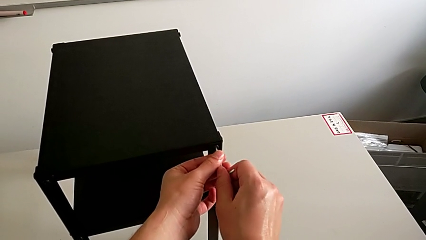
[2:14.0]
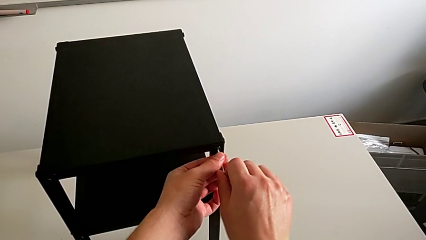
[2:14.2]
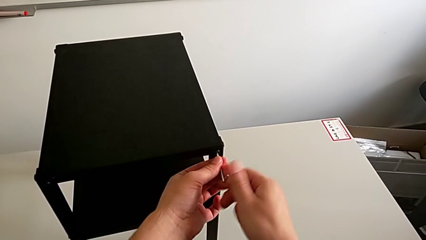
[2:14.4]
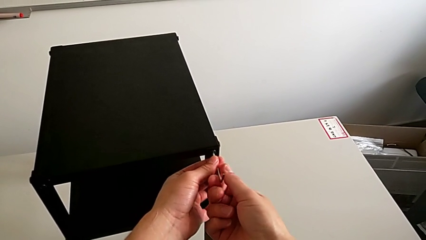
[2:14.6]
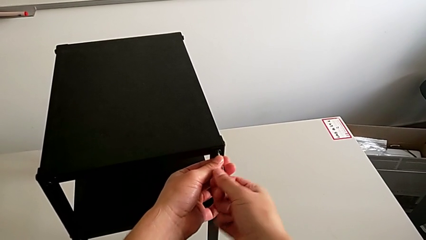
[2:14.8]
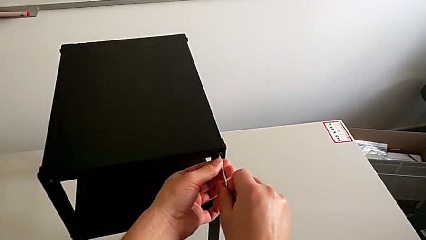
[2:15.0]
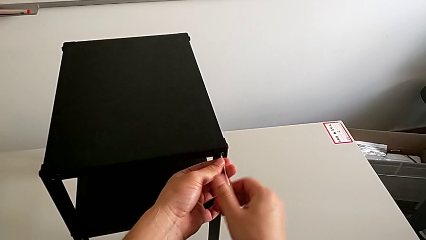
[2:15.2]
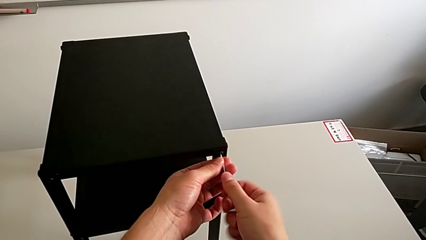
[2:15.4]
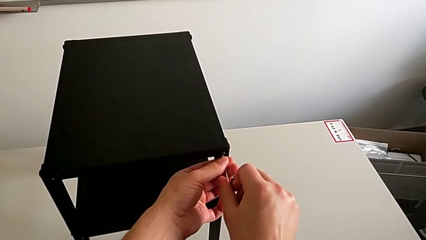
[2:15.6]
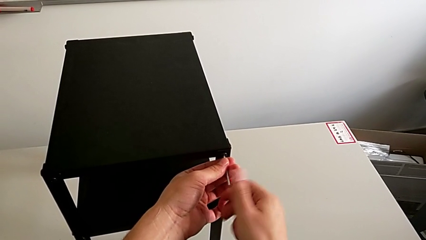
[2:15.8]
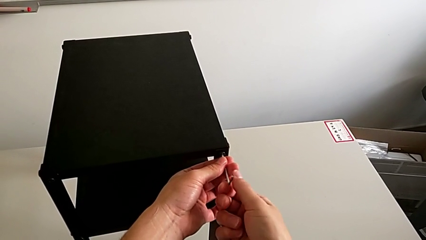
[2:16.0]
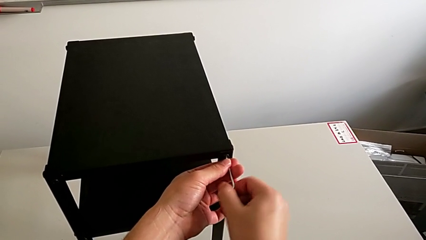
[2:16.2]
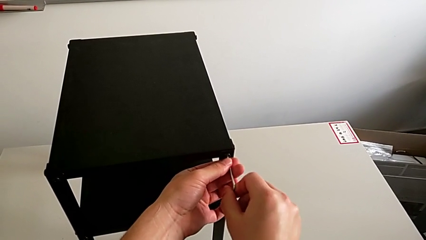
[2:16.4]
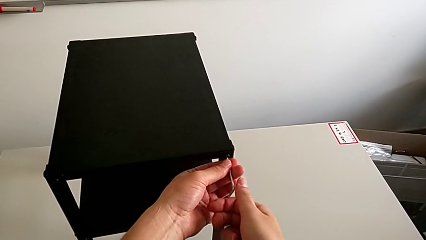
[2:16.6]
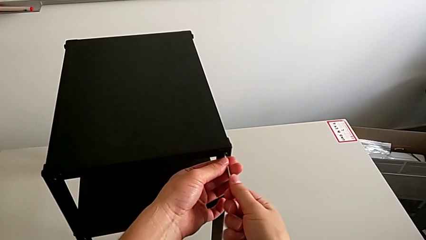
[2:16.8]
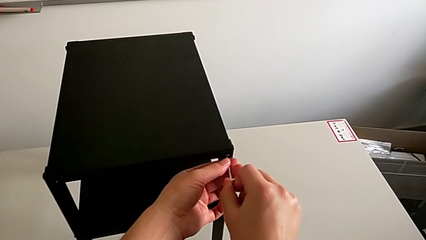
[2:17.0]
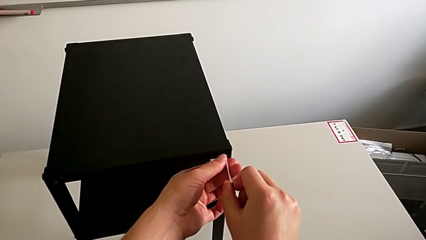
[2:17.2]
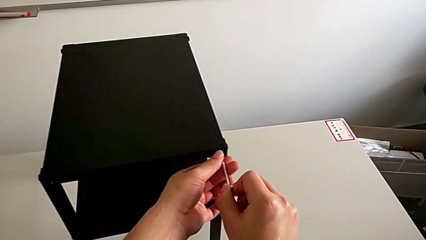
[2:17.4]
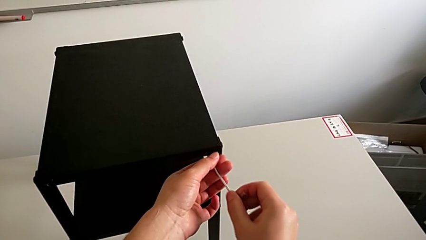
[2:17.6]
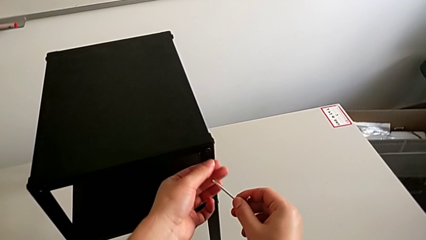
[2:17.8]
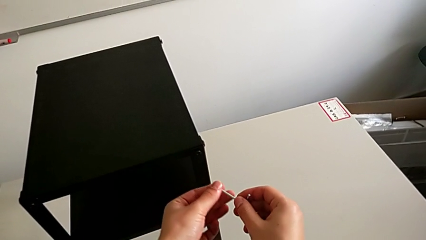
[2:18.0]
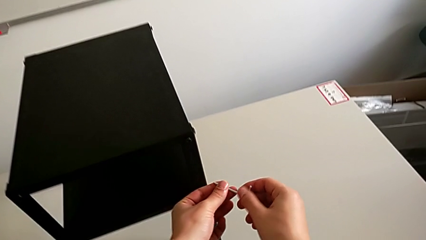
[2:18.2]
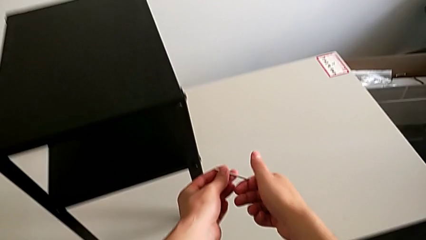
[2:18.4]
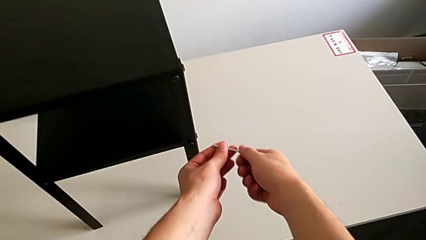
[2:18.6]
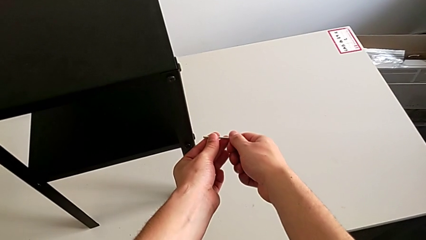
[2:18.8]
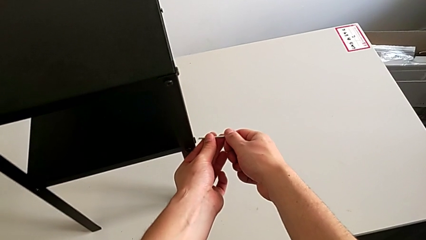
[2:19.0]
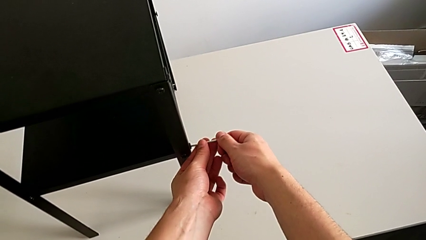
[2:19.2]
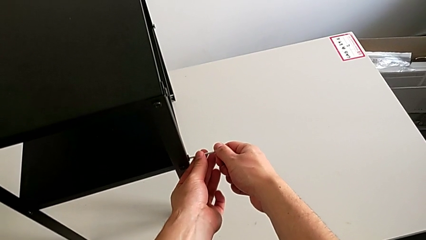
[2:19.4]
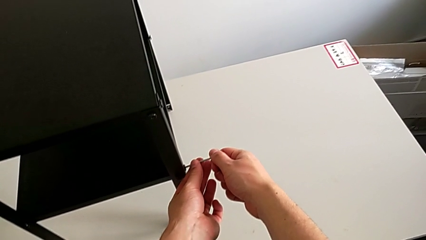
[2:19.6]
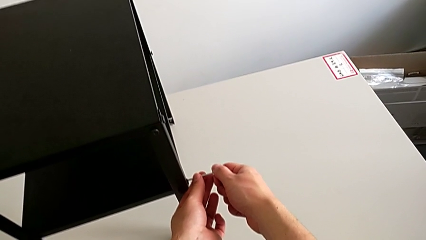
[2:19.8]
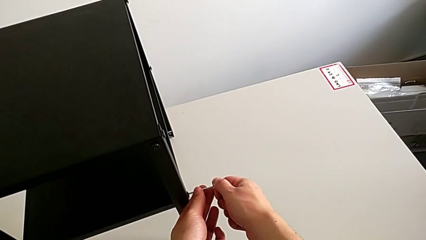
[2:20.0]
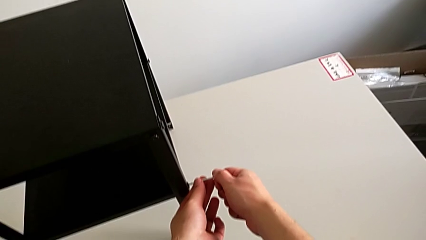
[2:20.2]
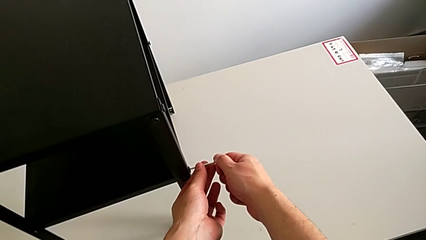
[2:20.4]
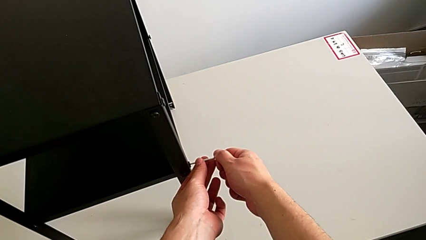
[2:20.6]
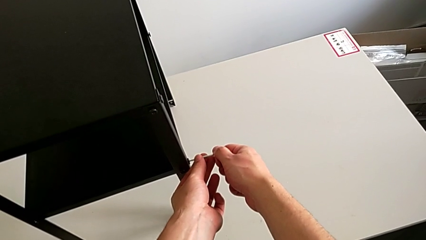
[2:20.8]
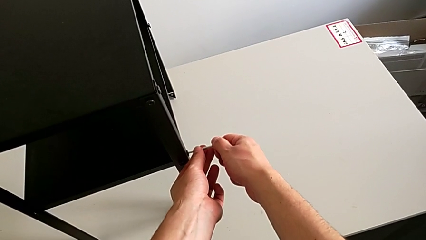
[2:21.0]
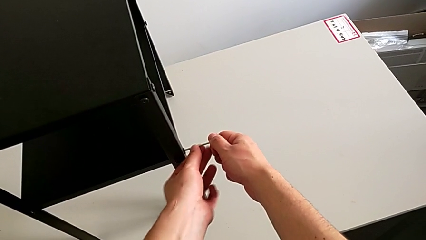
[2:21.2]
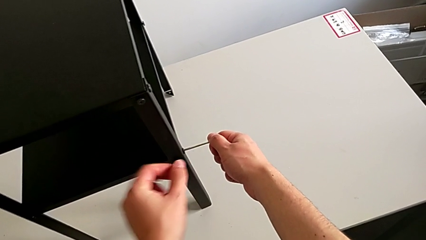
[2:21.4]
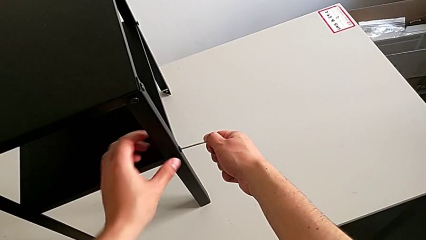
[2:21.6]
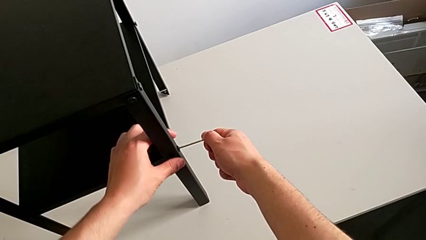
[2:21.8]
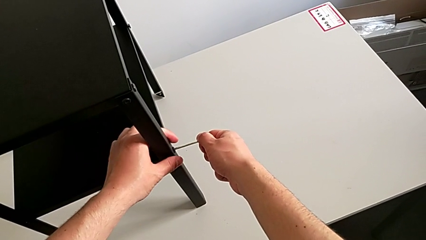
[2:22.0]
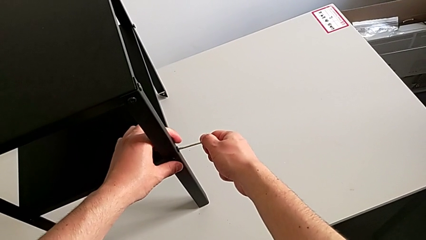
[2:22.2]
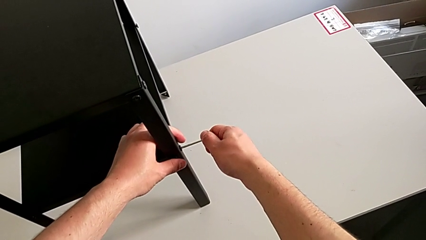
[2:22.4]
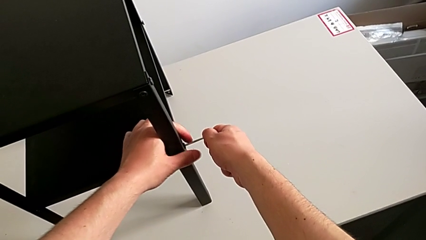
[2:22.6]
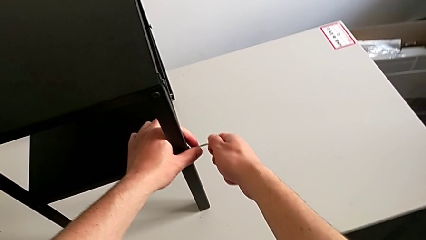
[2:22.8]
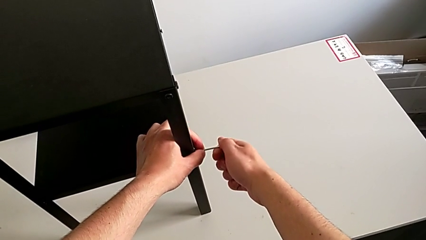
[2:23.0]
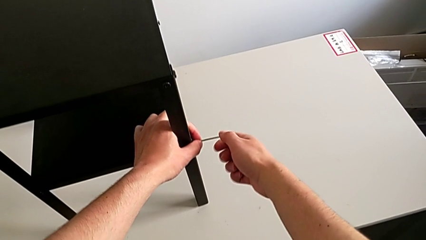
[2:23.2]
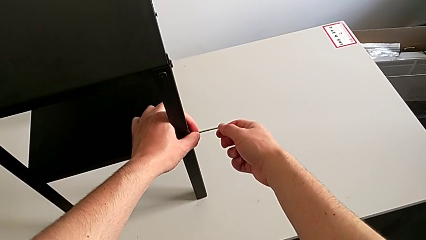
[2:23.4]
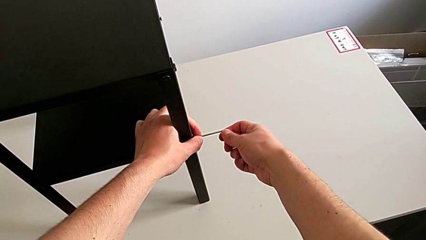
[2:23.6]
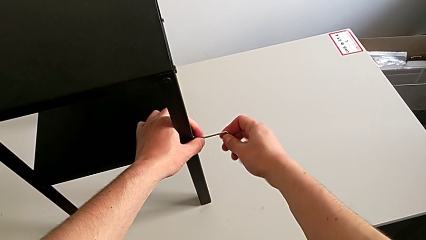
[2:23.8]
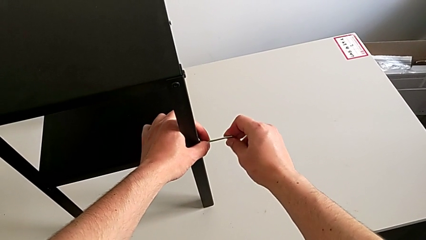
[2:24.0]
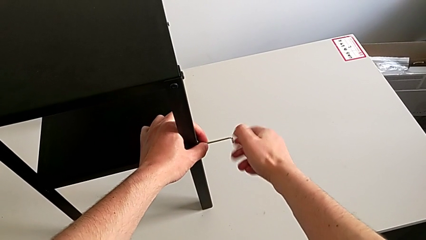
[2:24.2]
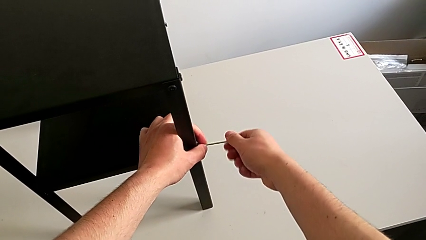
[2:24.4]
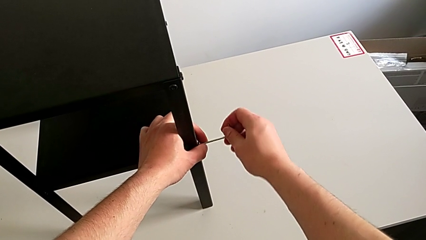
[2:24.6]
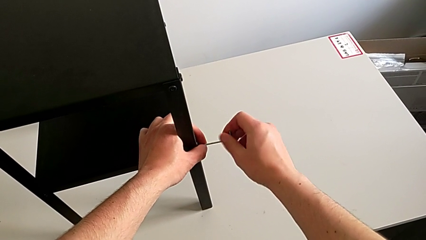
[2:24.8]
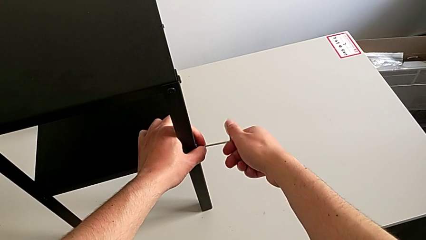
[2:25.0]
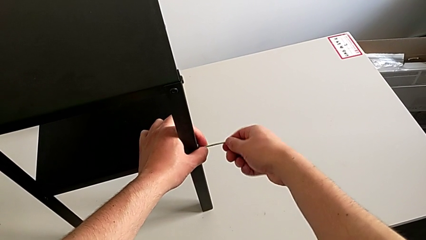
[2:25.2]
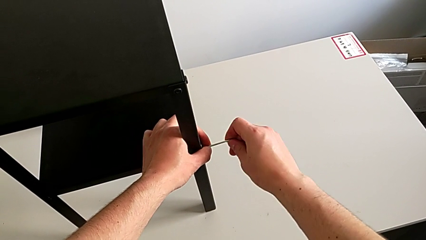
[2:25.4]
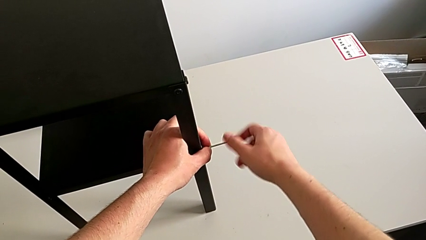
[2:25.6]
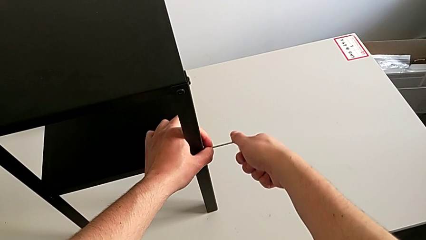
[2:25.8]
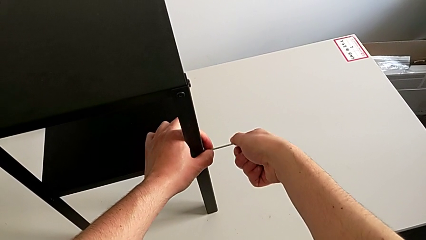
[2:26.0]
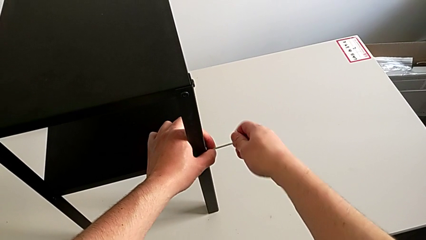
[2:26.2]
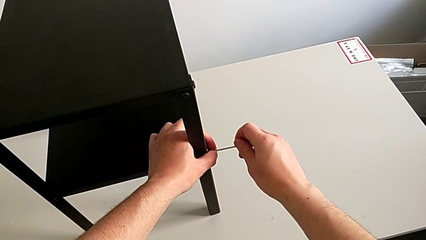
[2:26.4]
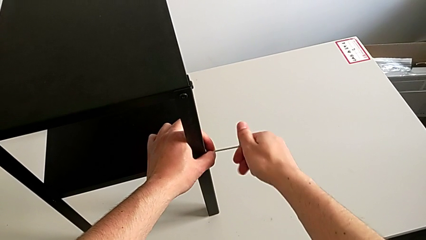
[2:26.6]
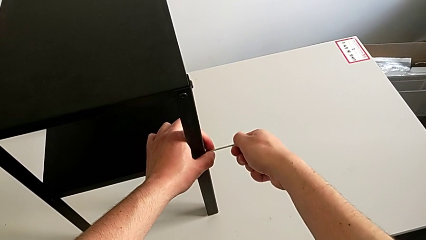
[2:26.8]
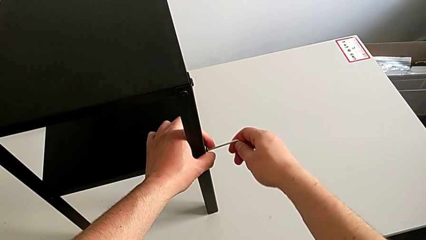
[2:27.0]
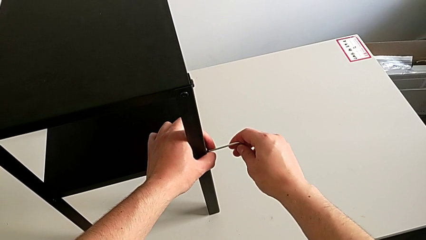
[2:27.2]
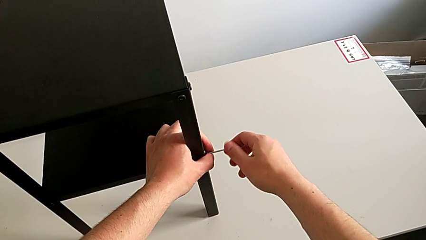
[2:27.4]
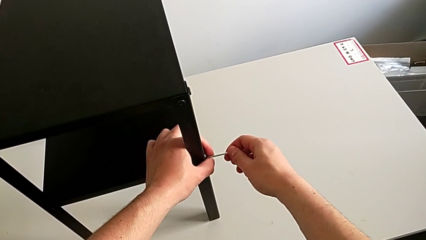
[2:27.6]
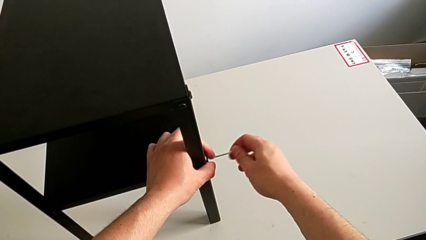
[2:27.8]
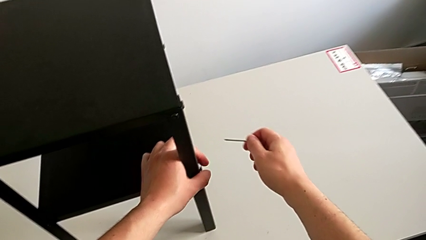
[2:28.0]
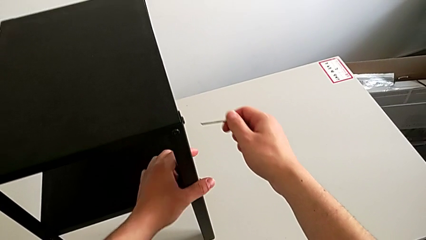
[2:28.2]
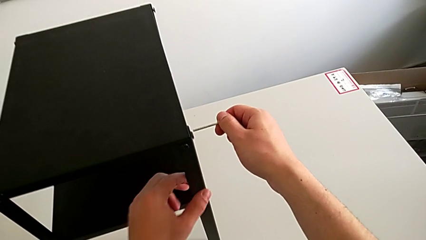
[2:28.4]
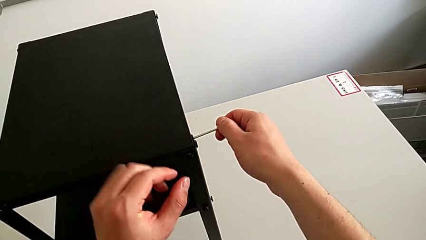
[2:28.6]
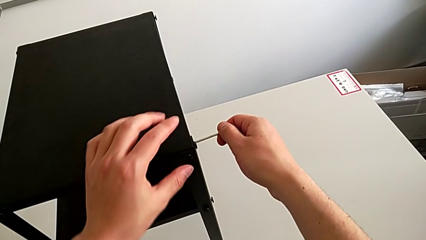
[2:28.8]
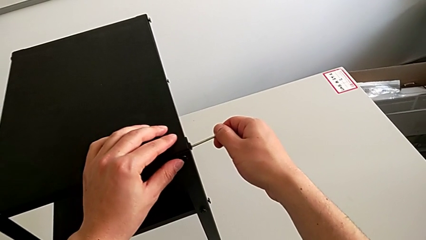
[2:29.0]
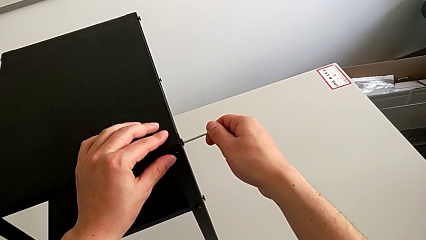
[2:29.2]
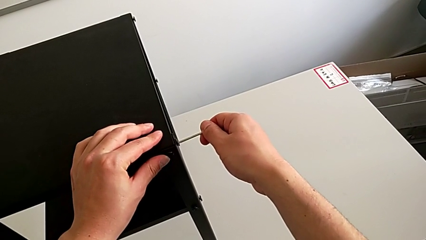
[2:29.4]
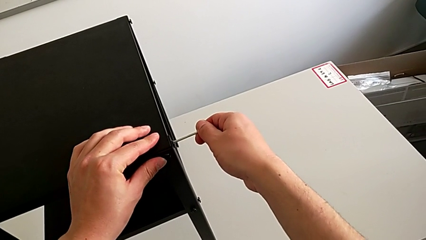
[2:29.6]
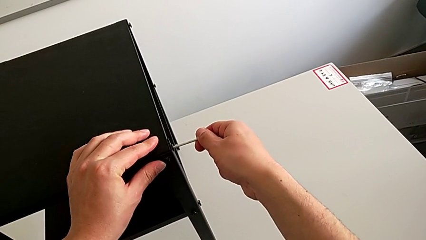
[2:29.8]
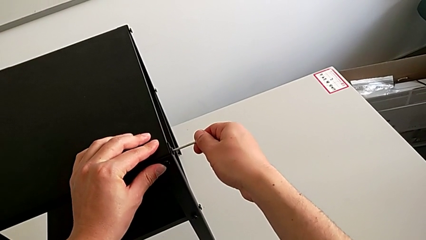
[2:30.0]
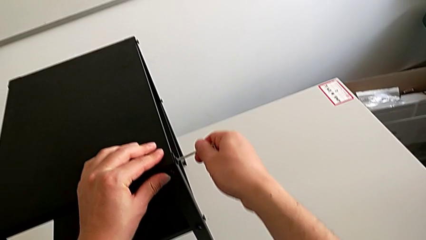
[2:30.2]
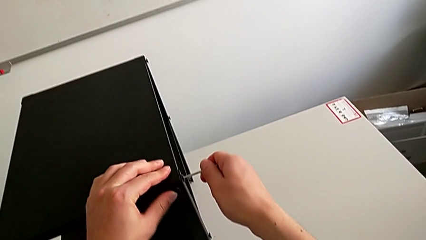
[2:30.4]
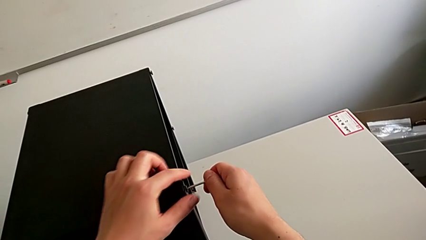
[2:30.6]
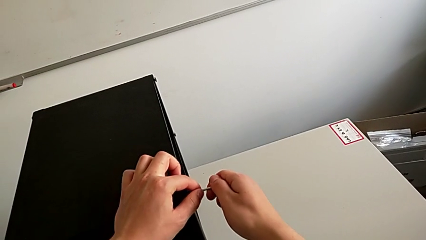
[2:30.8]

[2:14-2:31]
The camera wearer is loosening the hex socket head of the legs with an Allen wrench. They unscrew the hex socket head, withdraw the Allen wrench, insert it, unscrew the hex socket head, withdraw the Allen wrench and insert it.
